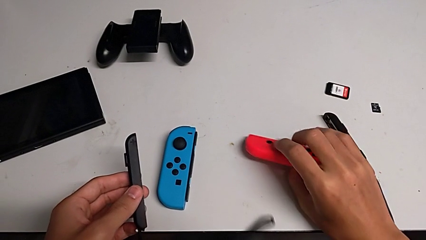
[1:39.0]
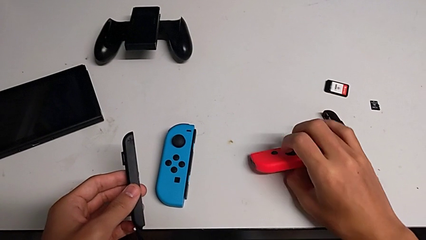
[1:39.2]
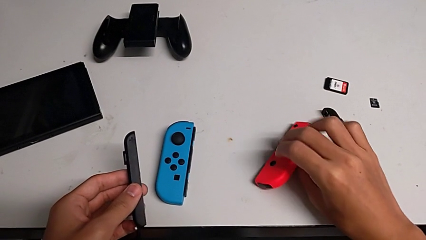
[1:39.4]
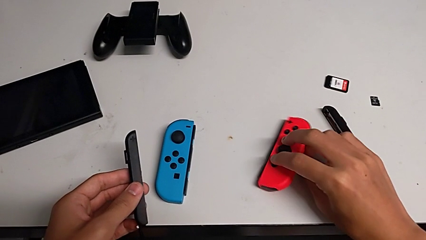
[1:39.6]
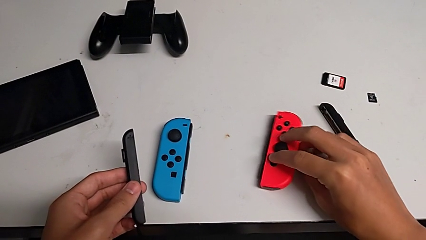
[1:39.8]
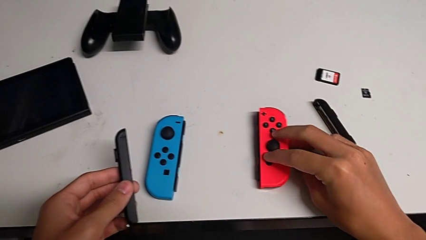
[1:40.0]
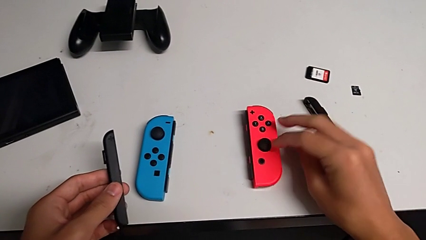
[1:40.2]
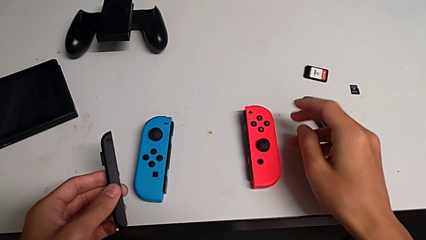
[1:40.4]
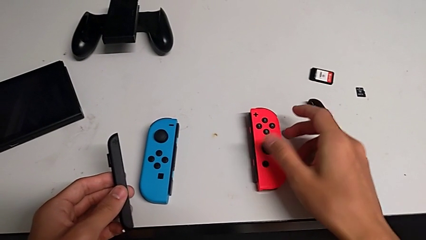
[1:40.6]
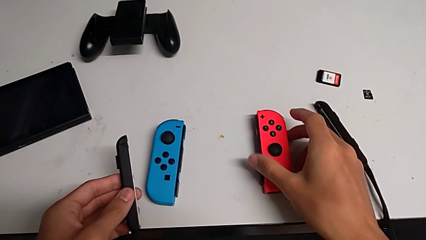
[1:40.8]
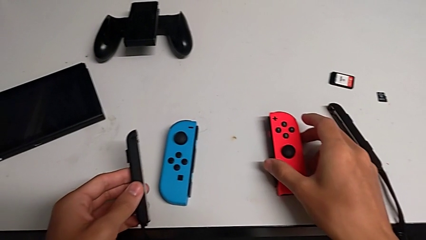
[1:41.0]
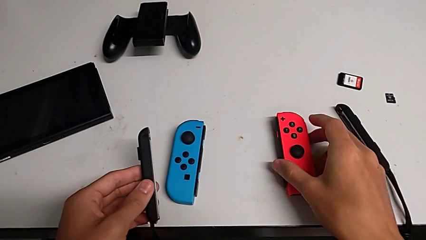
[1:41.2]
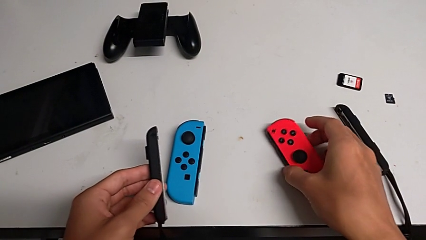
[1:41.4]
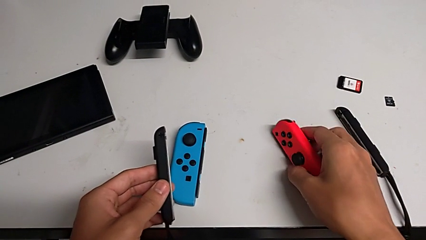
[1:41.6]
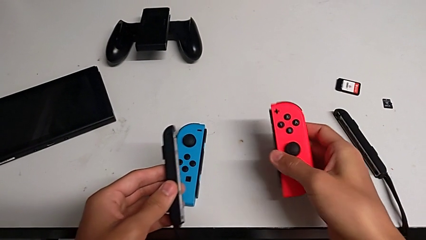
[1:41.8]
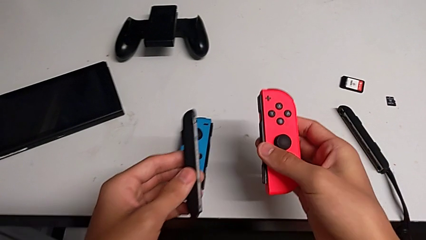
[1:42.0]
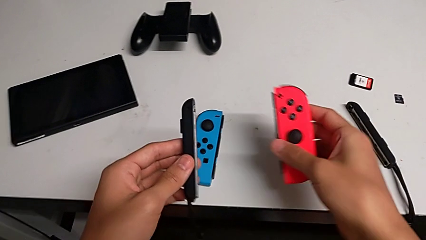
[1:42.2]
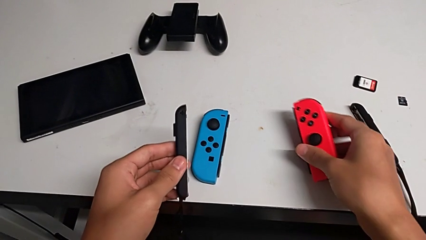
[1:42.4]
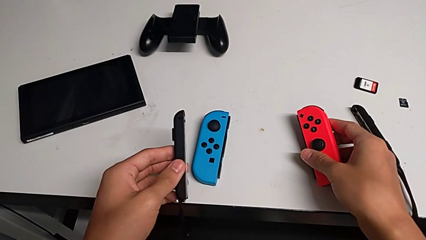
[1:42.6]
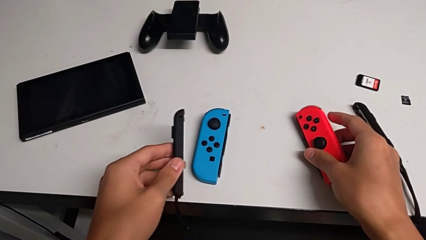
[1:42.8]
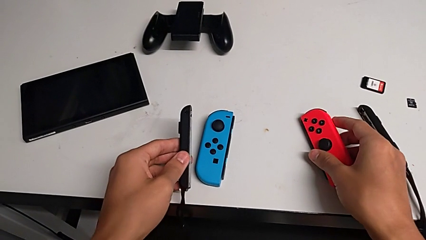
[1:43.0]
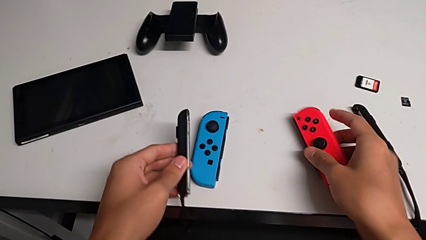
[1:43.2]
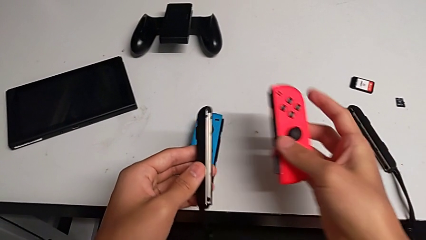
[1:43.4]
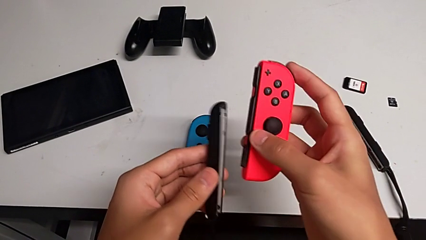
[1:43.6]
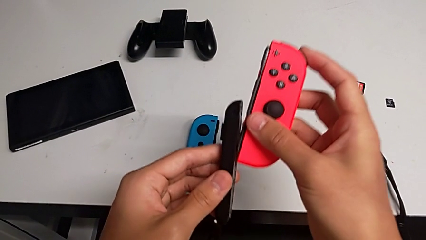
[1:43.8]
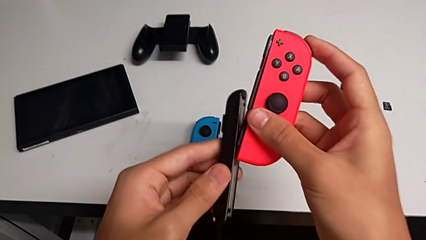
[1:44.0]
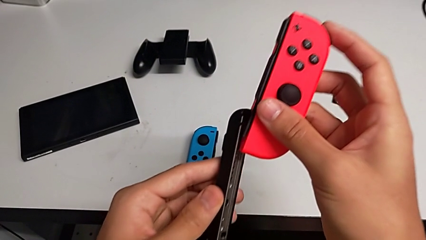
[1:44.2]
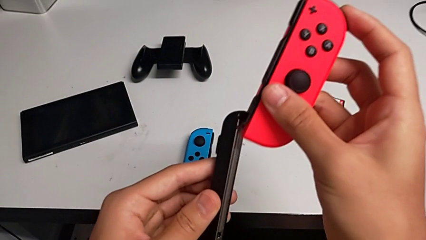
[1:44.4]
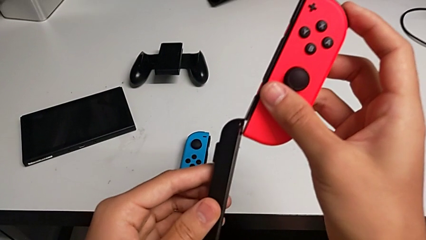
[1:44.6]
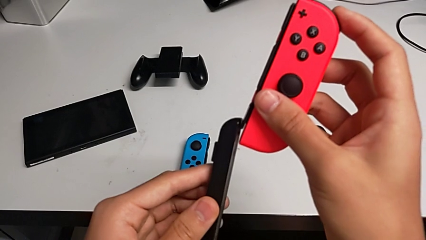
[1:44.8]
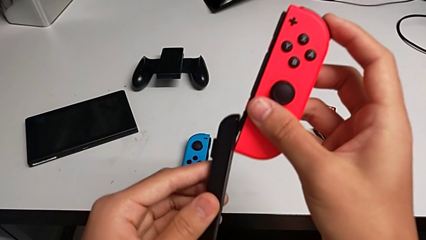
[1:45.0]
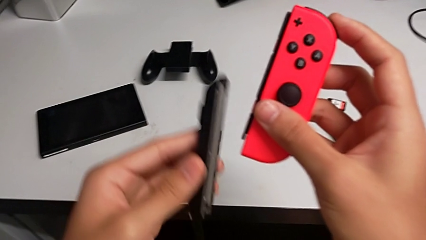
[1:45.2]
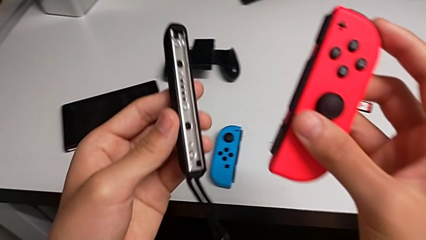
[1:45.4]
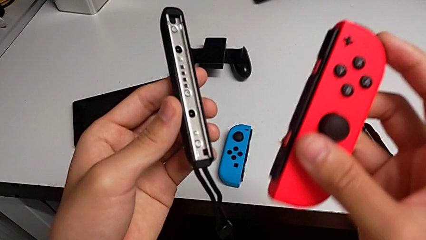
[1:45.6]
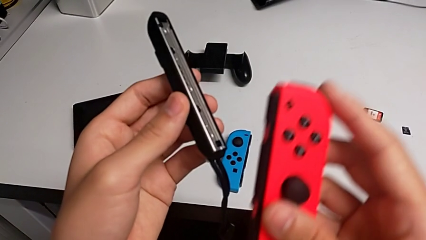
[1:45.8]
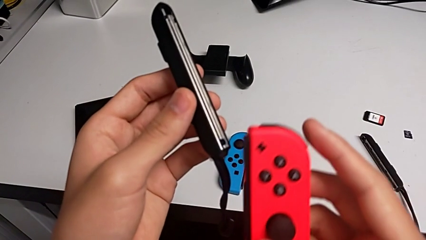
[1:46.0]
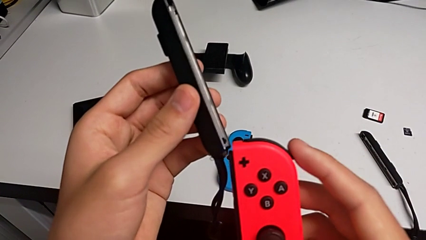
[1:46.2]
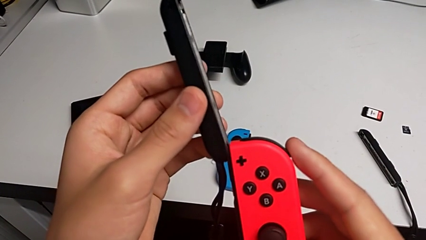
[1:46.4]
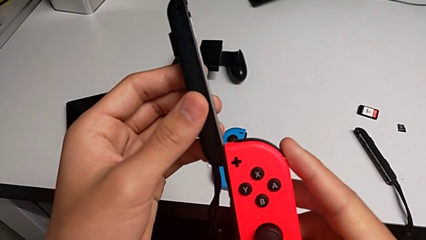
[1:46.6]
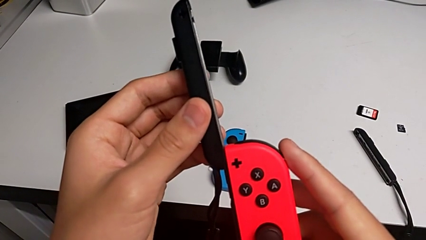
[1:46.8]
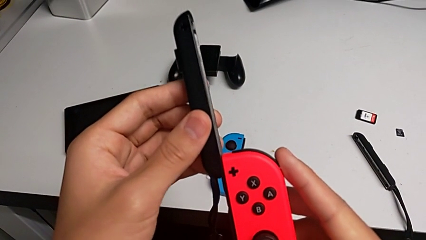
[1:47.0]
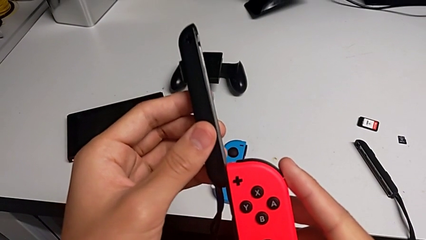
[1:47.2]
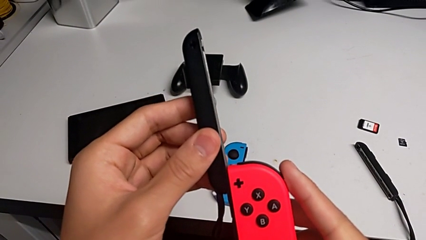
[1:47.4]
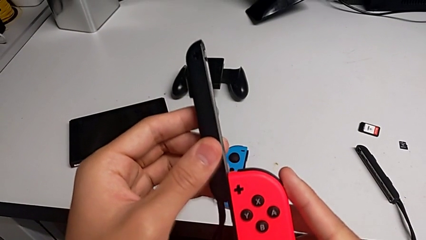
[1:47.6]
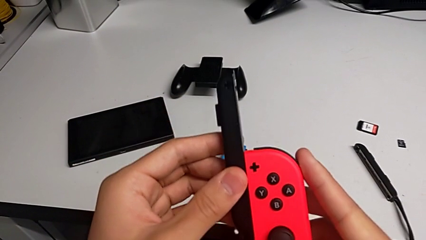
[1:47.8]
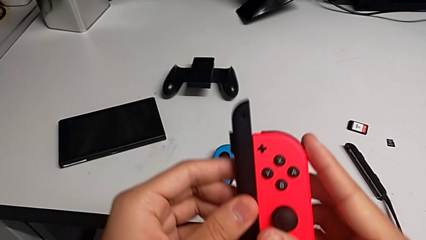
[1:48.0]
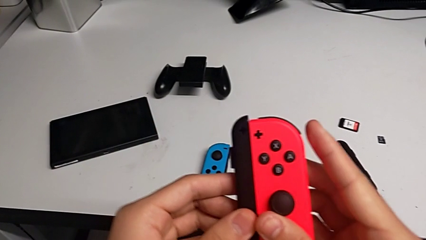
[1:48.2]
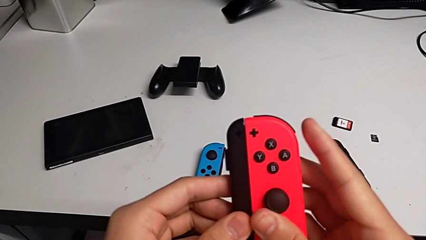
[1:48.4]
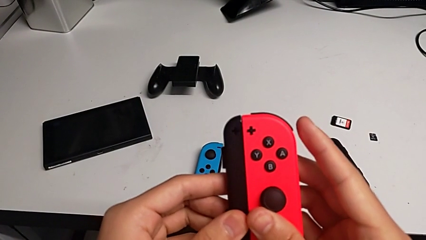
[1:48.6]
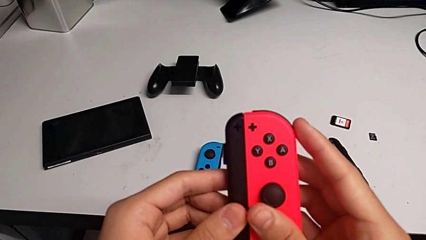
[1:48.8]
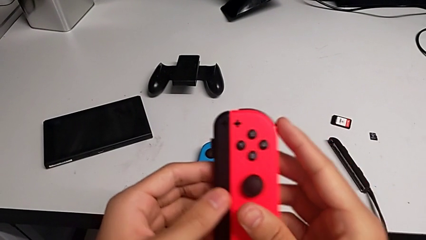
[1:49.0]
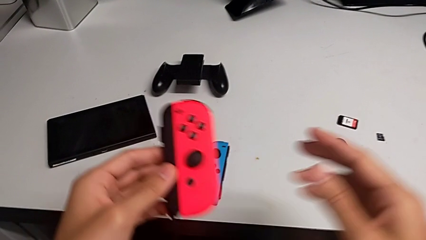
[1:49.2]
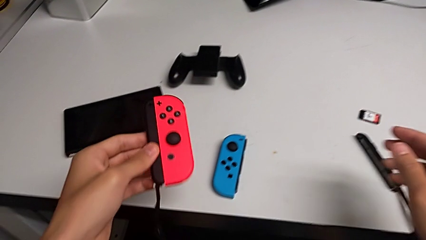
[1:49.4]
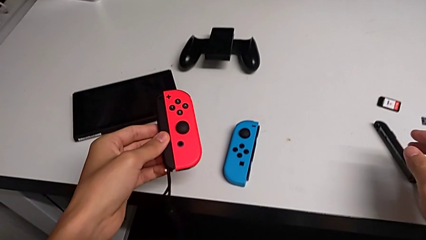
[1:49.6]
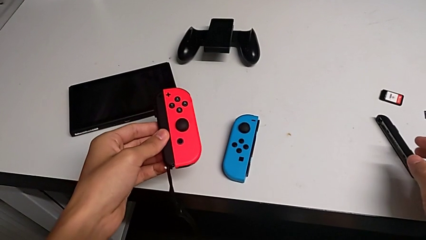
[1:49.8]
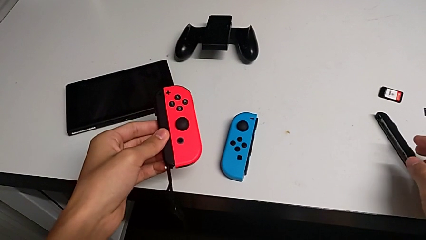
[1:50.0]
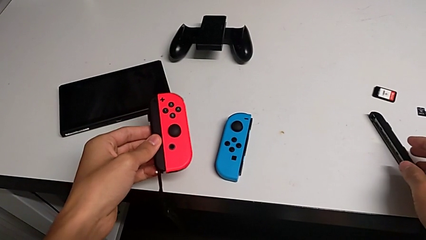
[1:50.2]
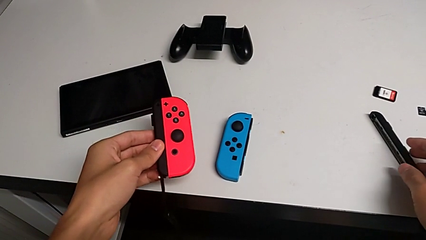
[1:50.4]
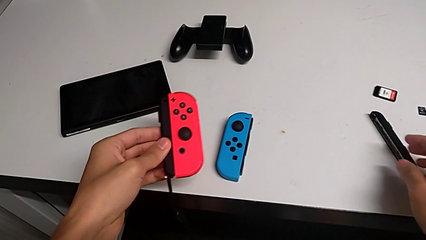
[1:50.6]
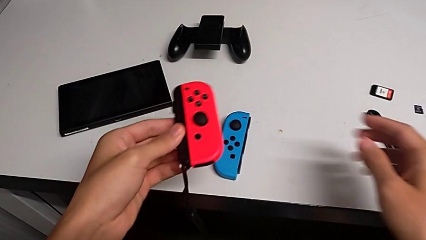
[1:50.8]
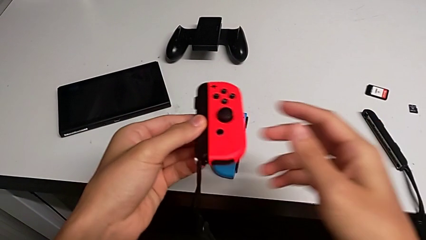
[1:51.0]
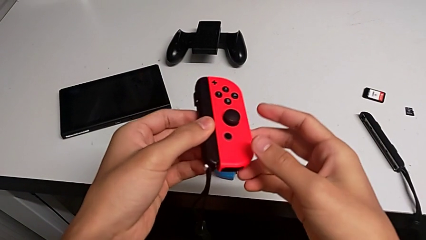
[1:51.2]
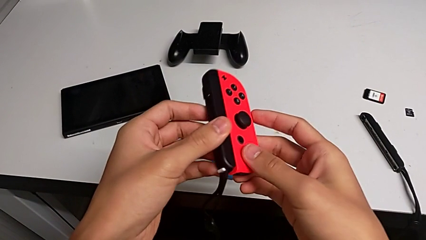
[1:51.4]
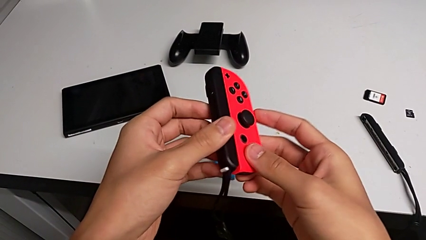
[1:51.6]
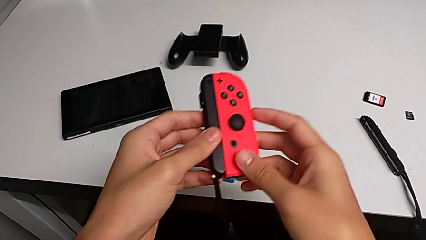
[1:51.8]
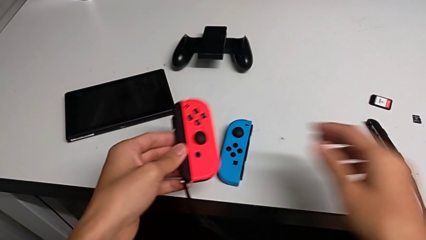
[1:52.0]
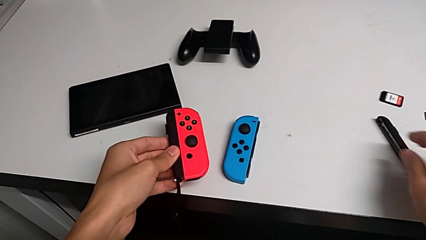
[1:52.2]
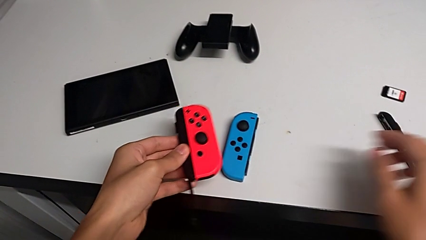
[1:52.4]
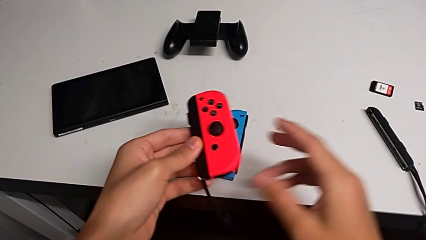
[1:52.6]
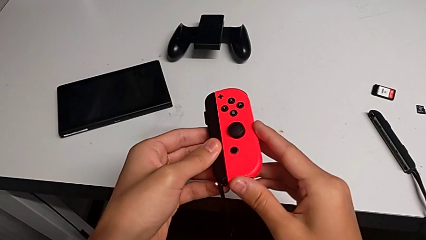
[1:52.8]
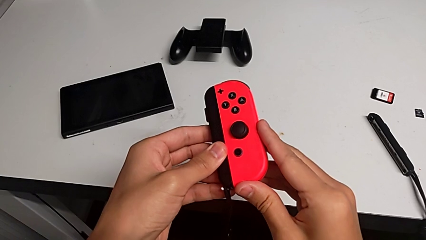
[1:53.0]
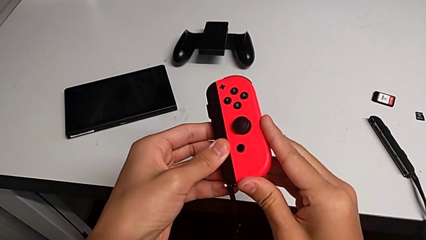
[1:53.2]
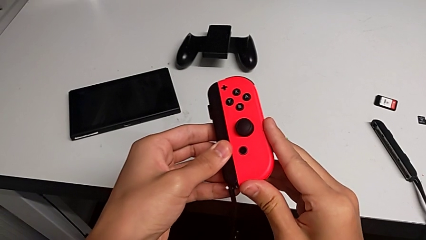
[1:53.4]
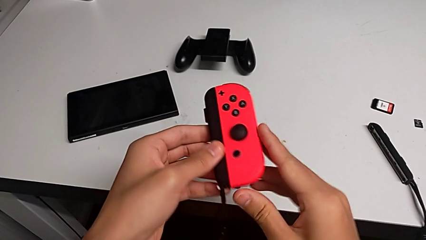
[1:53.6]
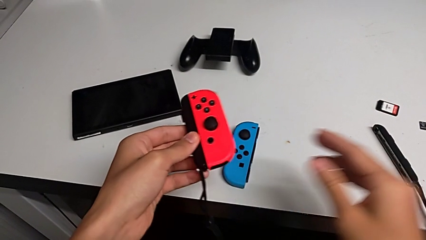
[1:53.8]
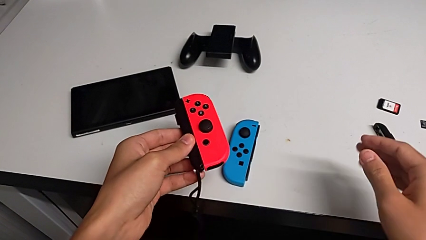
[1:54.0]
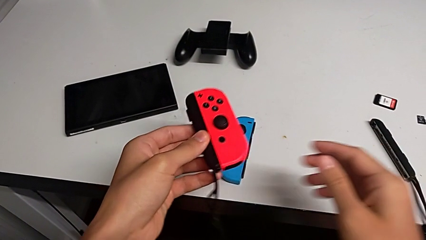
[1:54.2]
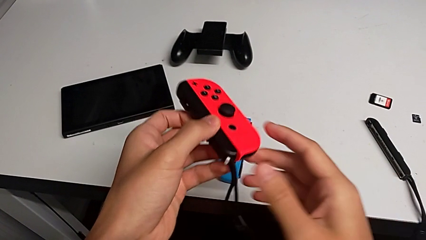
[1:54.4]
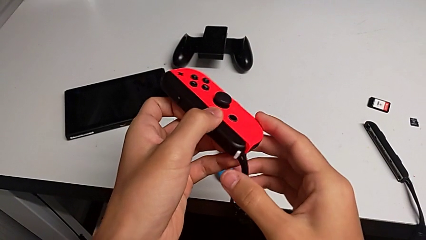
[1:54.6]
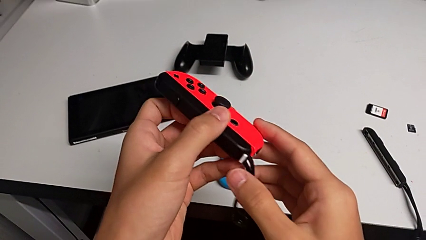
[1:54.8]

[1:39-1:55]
The camera wearer is inserting the red joy-con controller into the joy-con strap. They rotate the red Joy-Con controller, lift it, wrongly align it, unable to align the red joy-con controller with the joy-con strap, insert it and inspect it.
